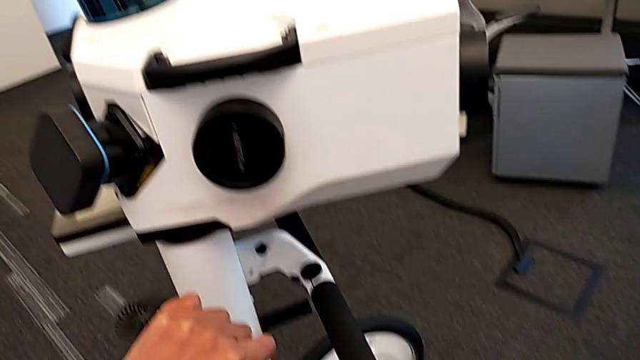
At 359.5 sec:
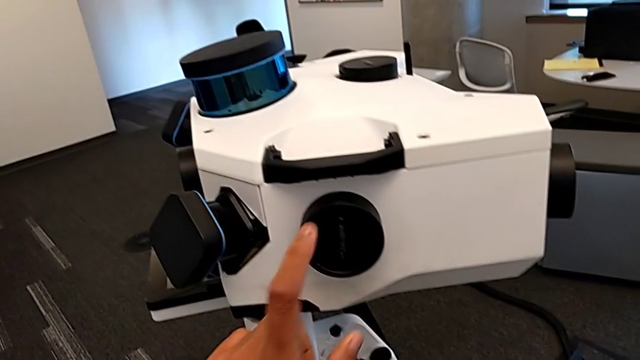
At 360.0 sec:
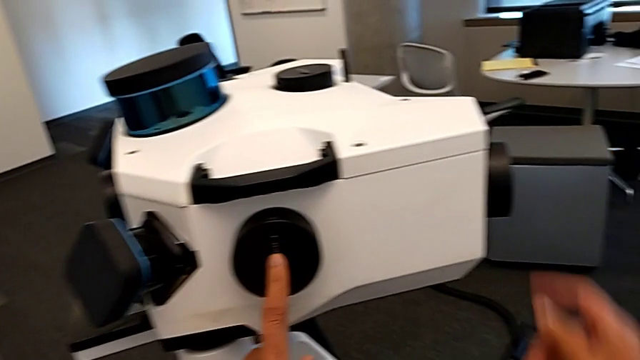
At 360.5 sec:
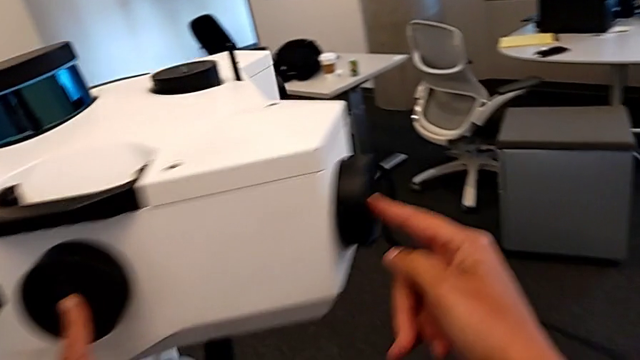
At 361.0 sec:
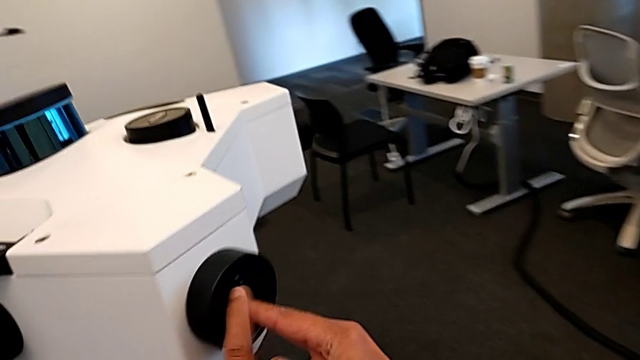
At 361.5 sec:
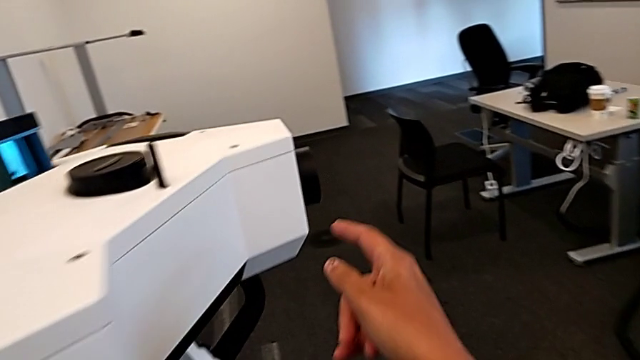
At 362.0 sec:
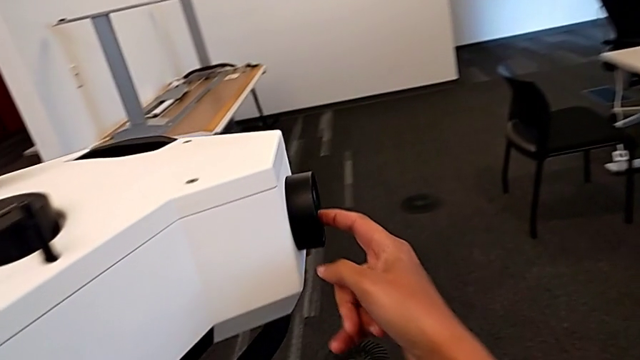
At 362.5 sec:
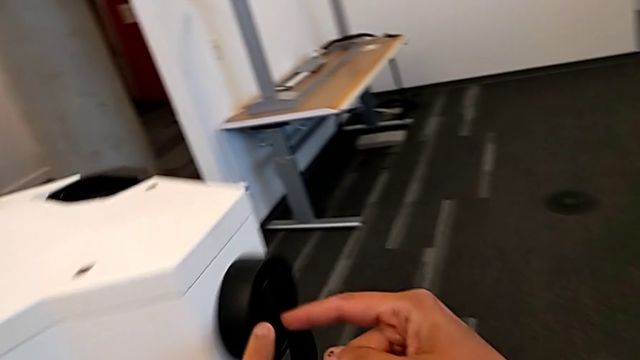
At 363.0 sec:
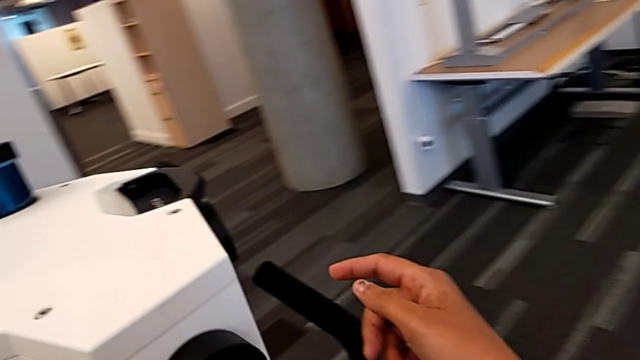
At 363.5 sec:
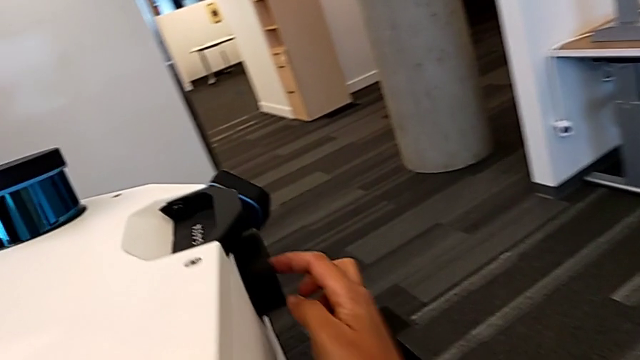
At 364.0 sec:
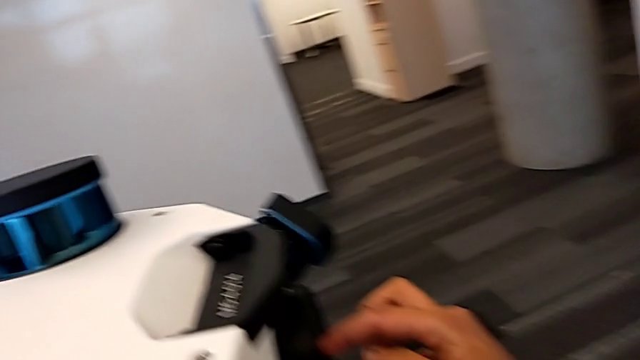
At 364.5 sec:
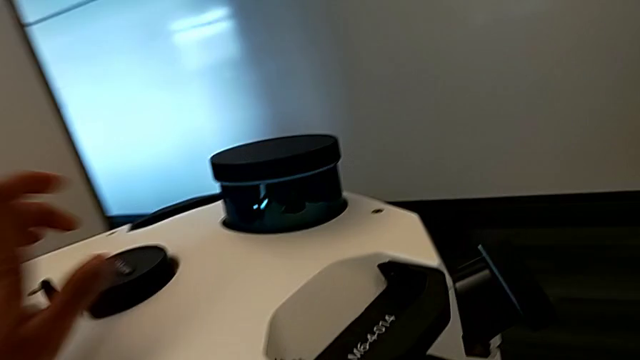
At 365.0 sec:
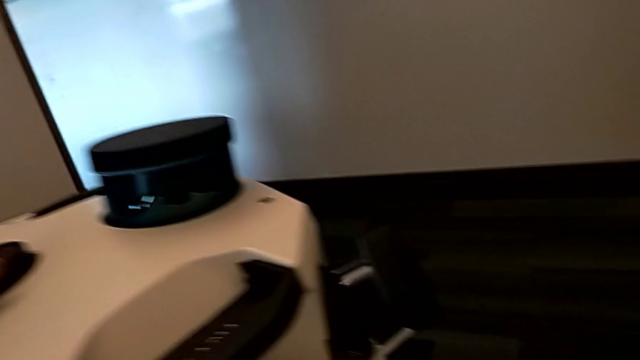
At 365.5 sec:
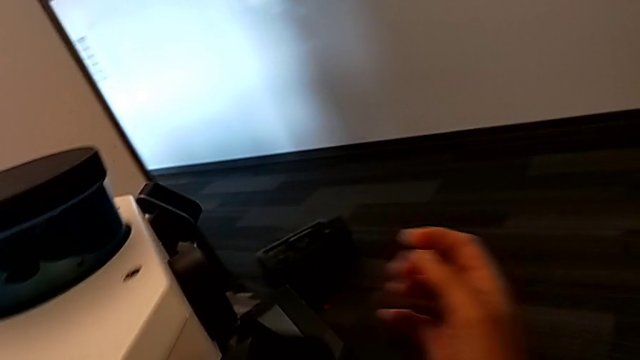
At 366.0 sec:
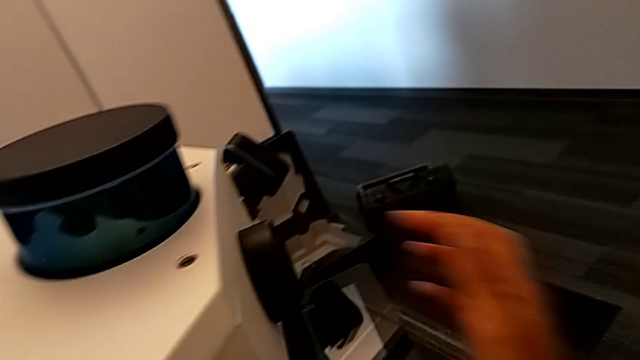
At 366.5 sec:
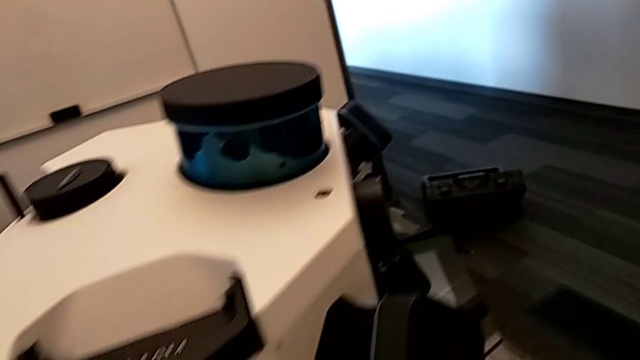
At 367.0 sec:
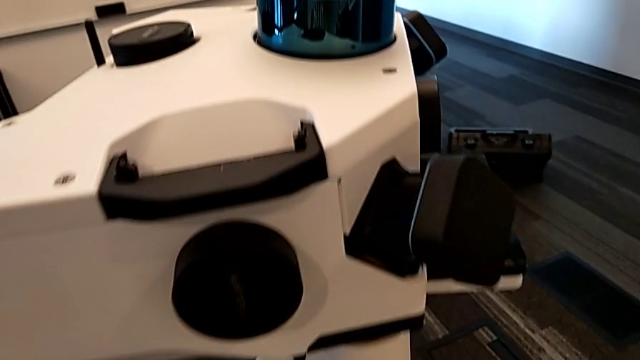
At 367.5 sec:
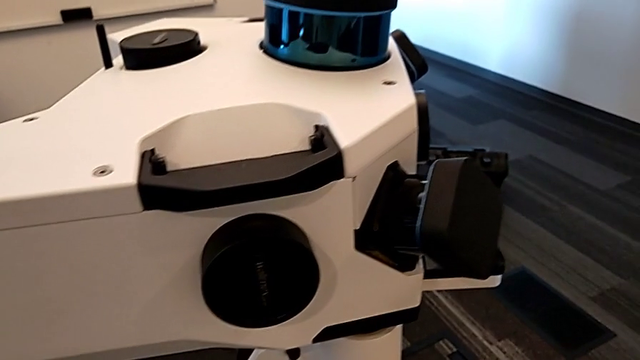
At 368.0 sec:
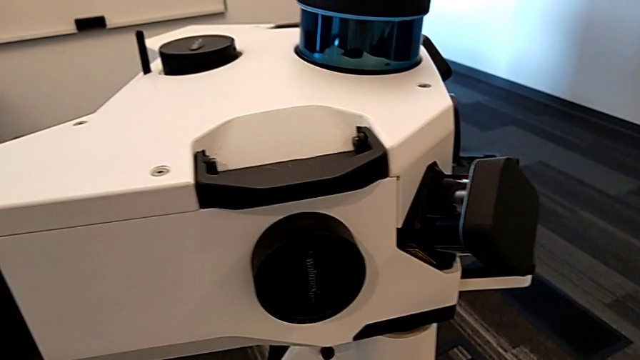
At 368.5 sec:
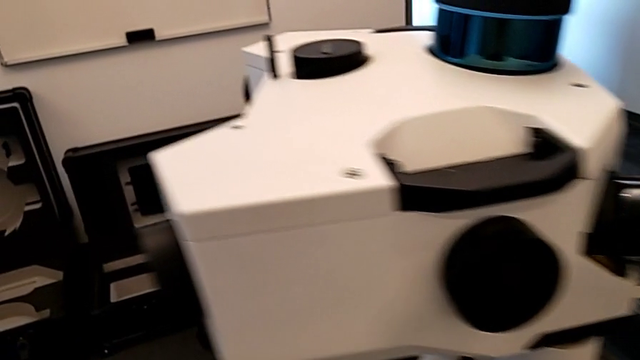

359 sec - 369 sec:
The camera wearer counts all the camera lenses. They touch the first lens, touch the second lens, touch the third lens, touch the fourth lens, touch the fifth lens and touch the sixth lens.

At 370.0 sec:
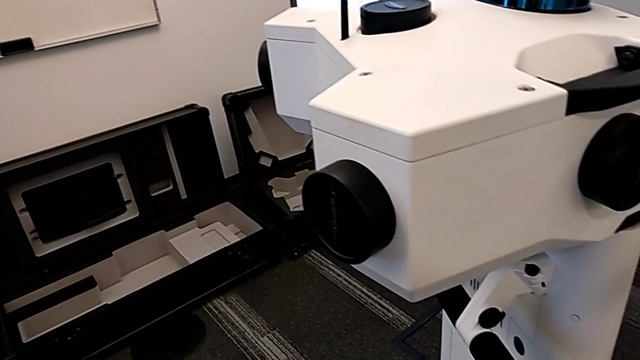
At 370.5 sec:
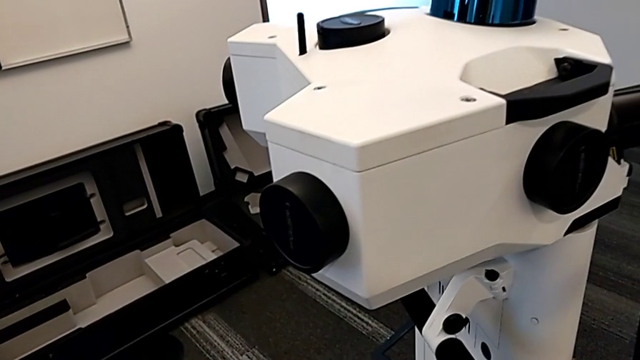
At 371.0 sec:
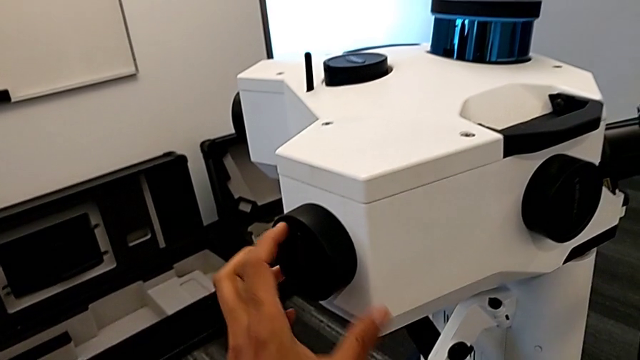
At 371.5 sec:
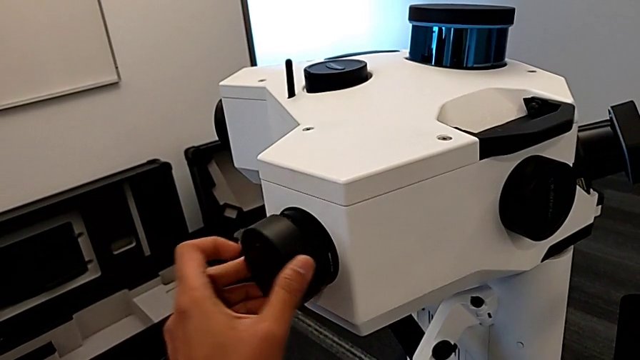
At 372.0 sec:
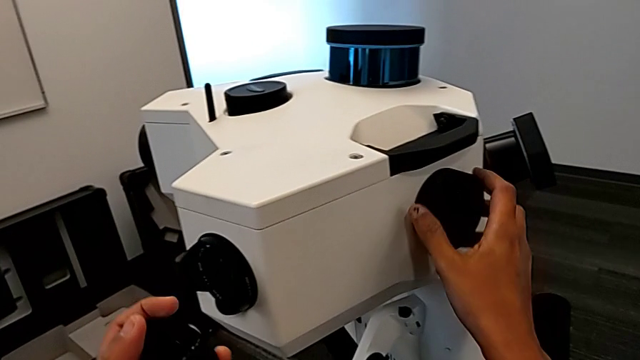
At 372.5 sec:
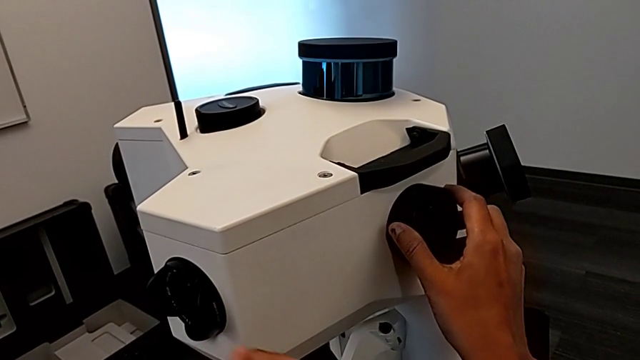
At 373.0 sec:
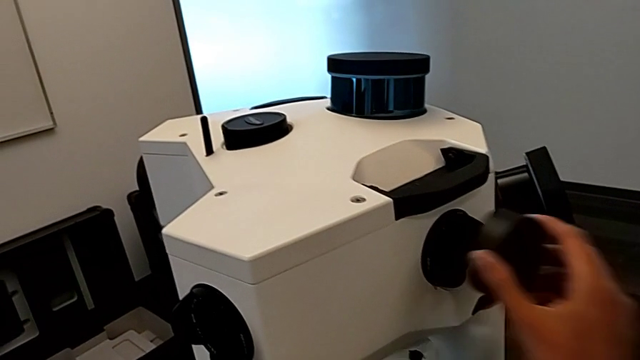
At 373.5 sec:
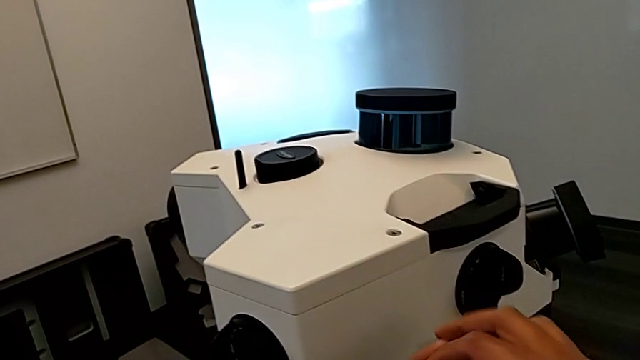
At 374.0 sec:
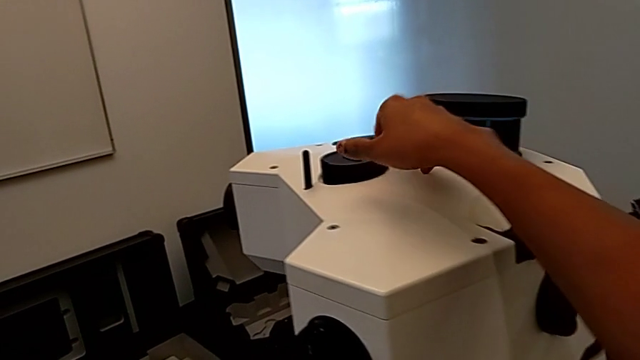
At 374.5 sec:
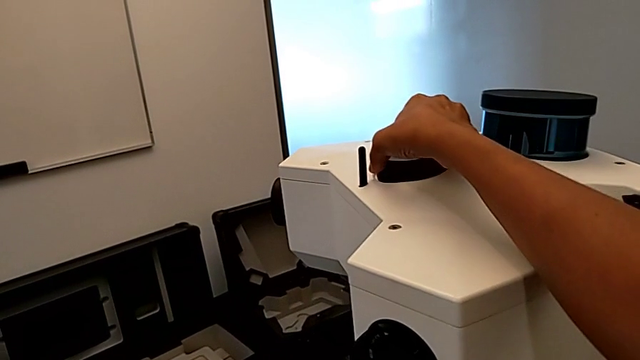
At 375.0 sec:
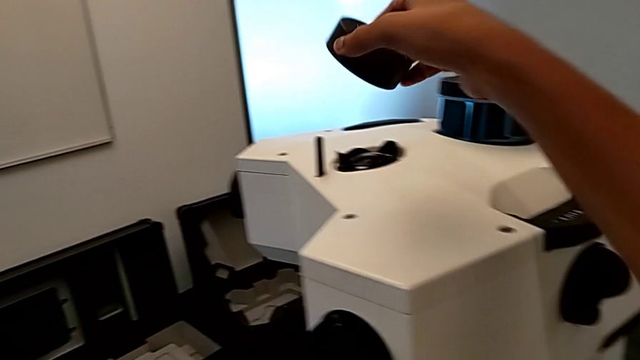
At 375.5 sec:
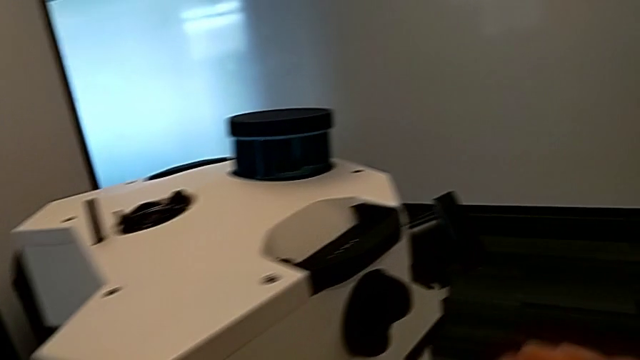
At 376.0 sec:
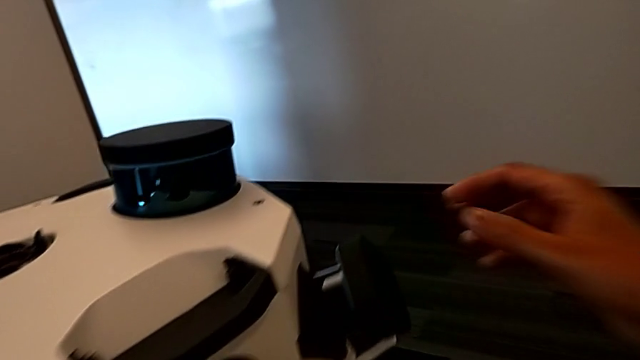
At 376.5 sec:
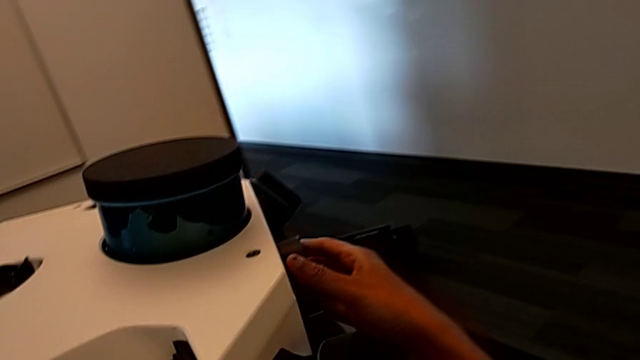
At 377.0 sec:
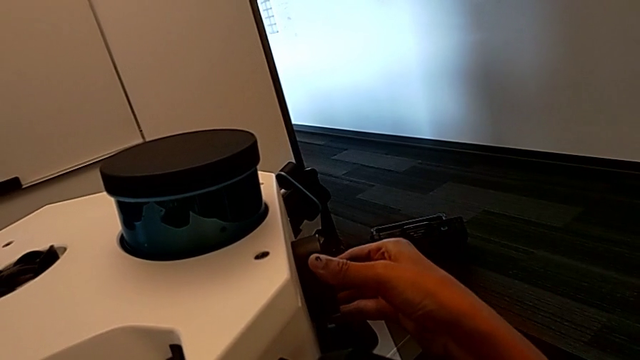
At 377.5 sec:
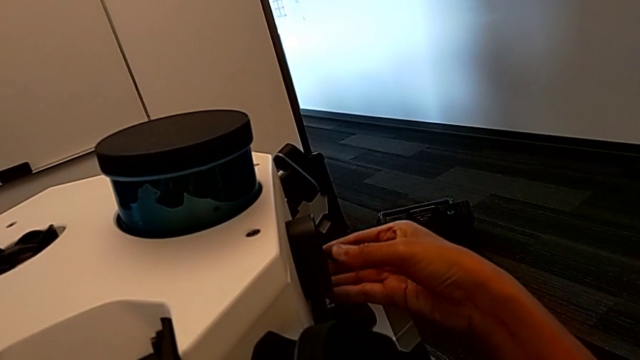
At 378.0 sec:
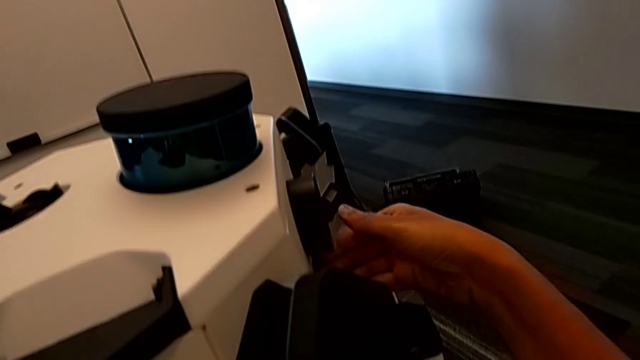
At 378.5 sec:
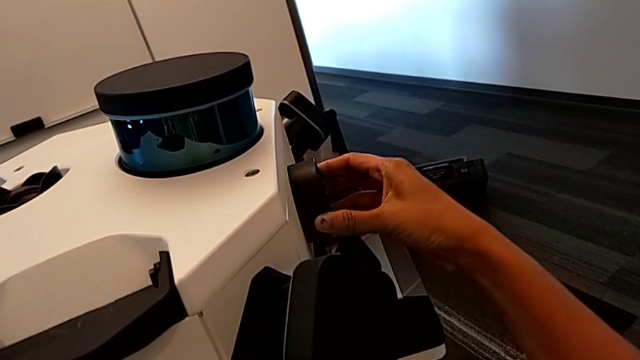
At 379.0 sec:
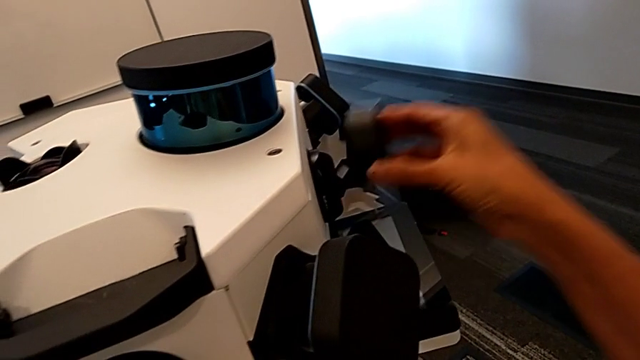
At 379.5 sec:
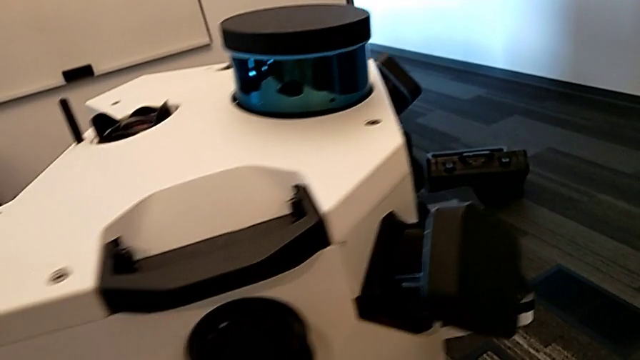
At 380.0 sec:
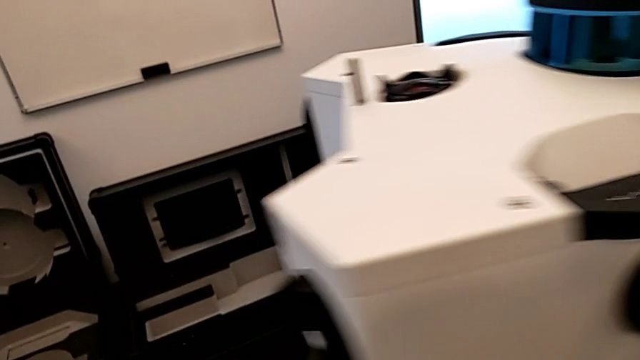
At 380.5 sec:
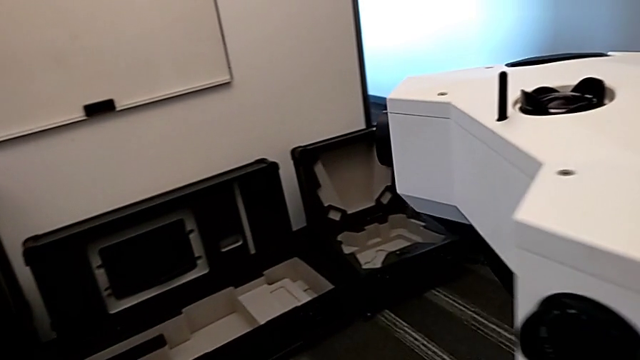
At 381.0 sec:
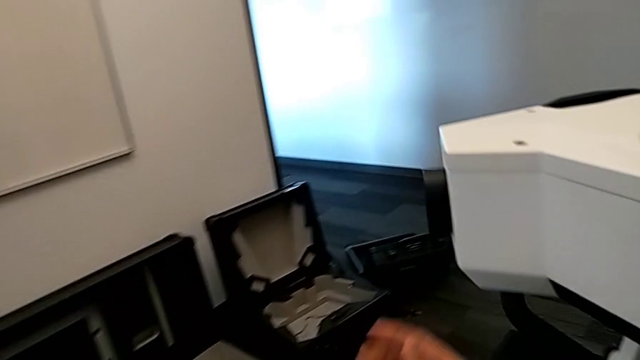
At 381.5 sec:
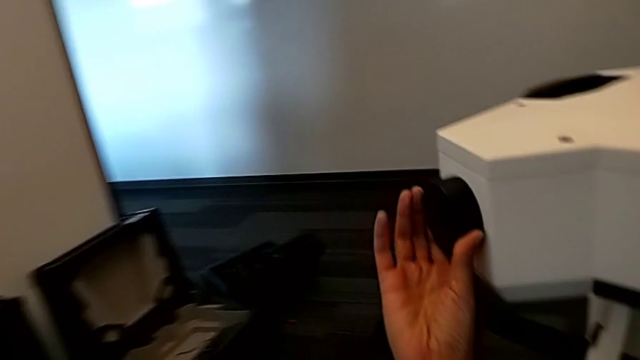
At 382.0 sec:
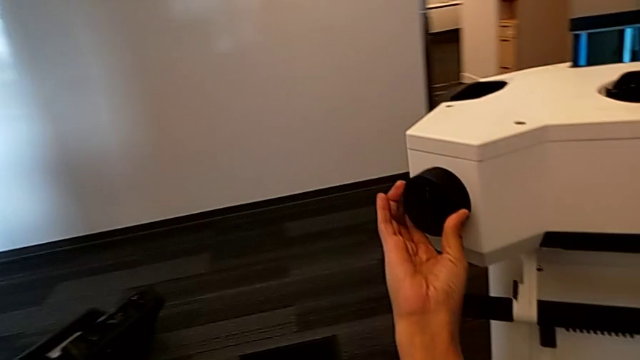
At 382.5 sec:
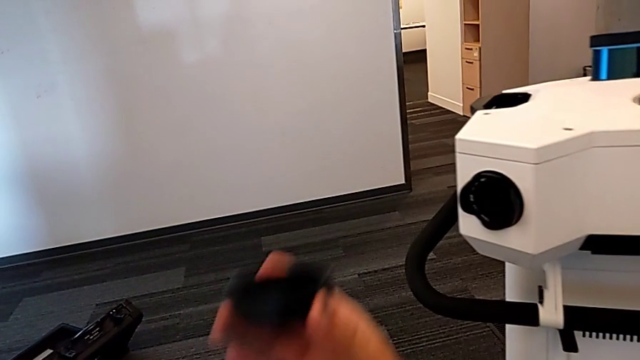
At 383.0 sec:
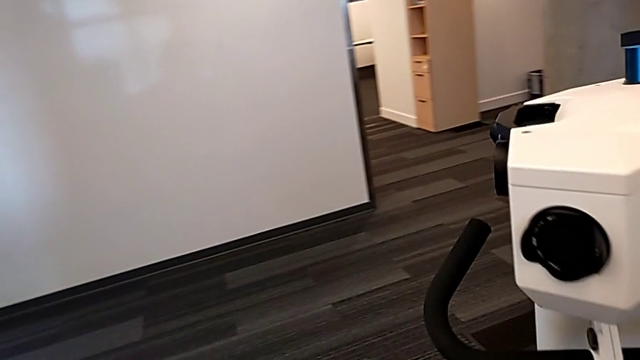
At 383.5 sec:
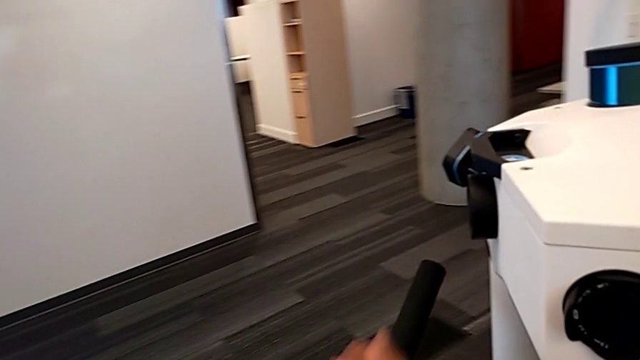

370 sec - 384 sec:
The camera wearer is removing all the lens hoods. They withdraw the first lens caps, withdraw the second lens caps, withdraw the third lens caps, grab the fourth lens caps and withdraw the fifth lens caps.
